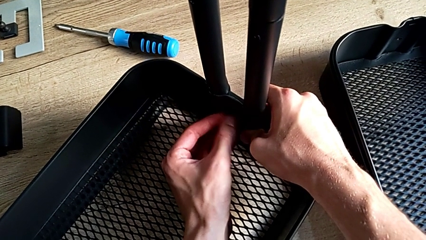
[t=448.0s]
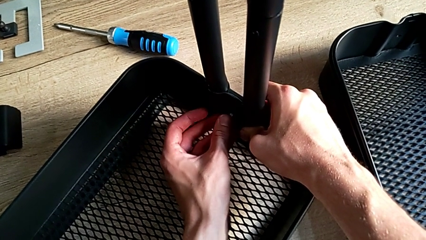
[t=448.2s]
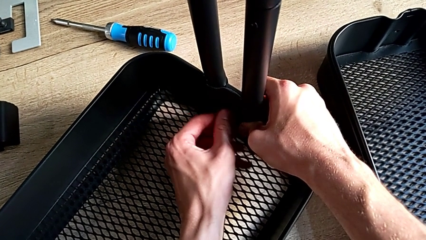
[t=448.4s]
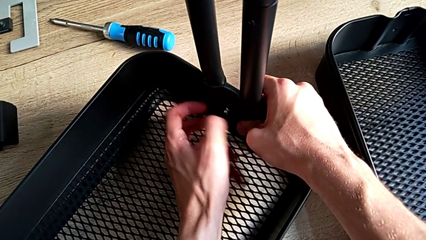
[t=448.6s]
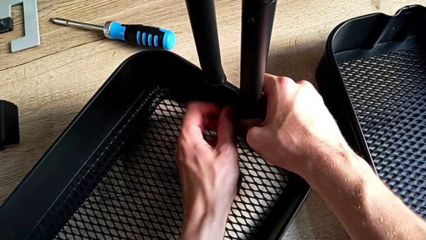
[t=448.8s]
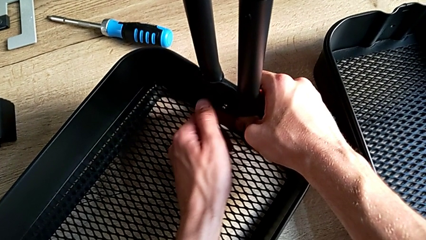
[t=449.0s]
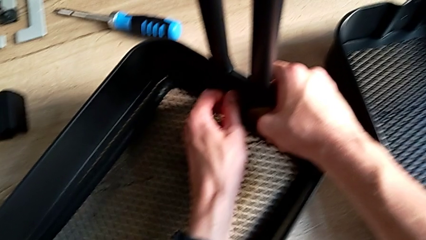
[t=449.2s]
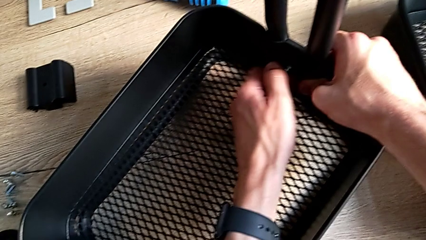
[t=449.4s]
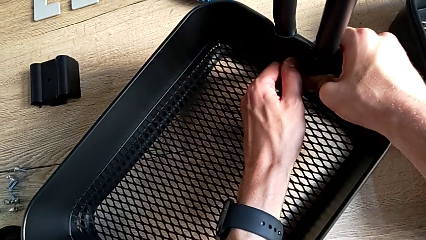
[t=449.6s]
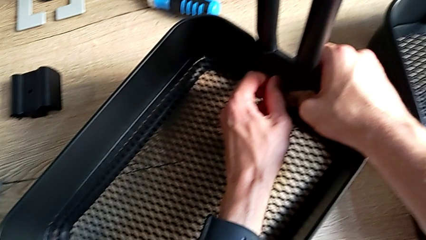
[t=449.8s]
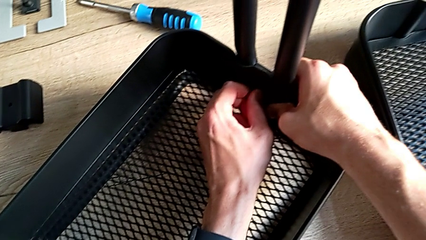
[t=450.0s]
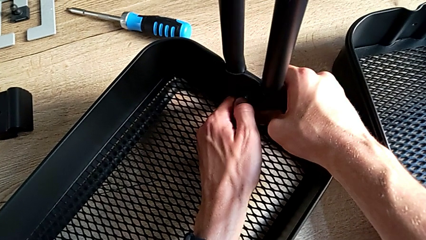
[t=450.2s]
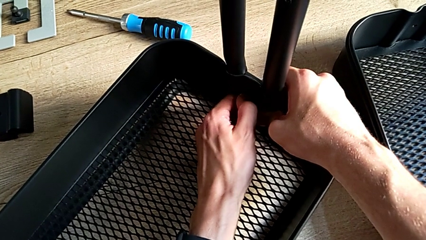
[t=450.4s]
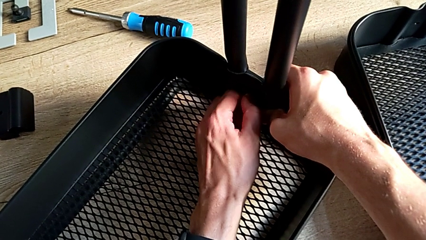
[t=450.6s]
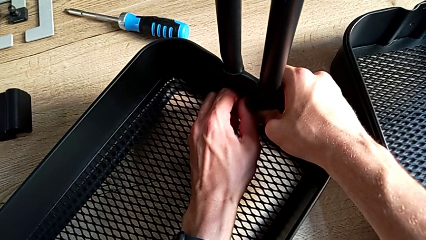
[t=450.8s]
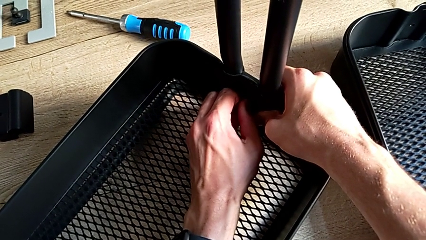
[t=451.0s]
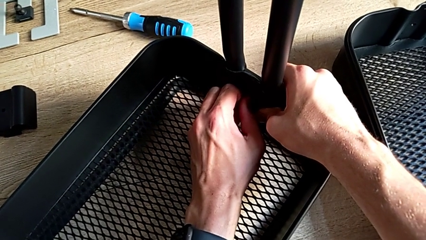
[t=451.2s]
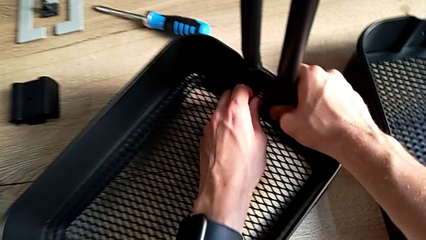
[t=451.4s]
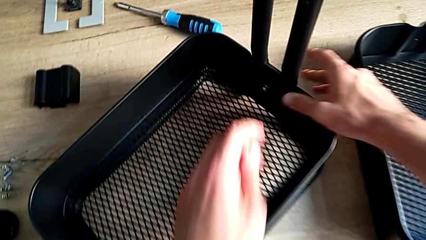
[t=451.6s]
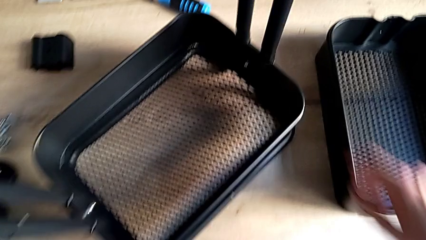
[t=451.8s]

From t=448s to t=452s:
The camera wearer is assembling the bottom tray. They unscrew the second hexagon cap nut.

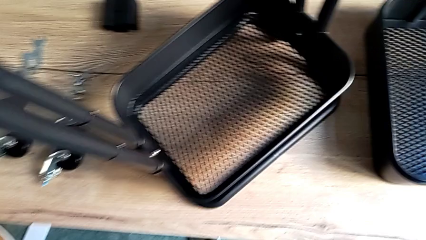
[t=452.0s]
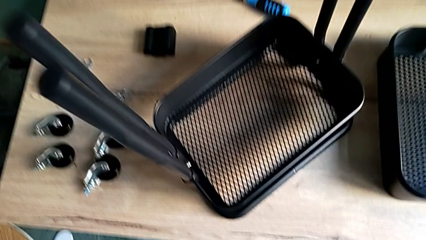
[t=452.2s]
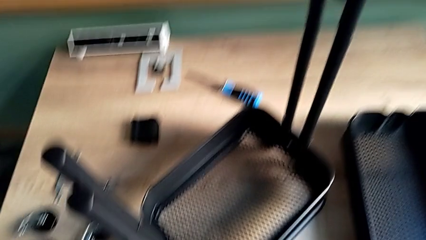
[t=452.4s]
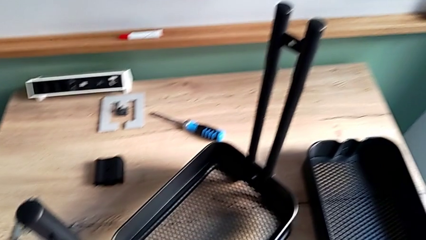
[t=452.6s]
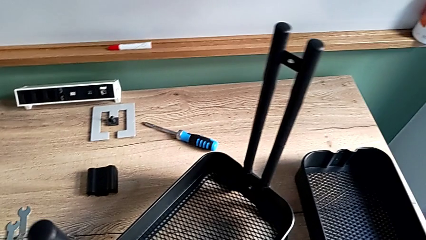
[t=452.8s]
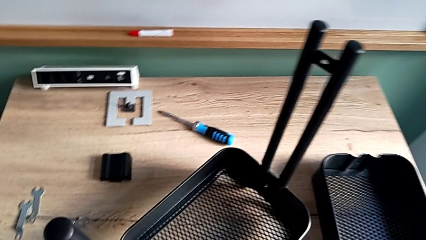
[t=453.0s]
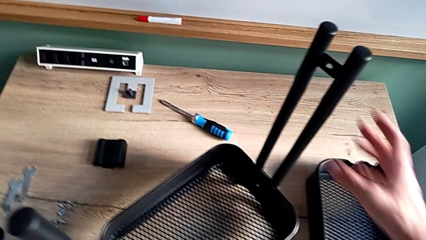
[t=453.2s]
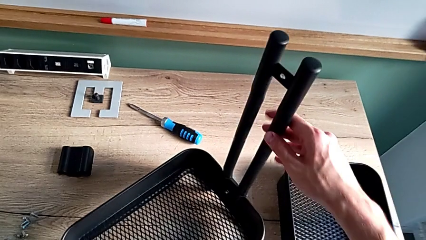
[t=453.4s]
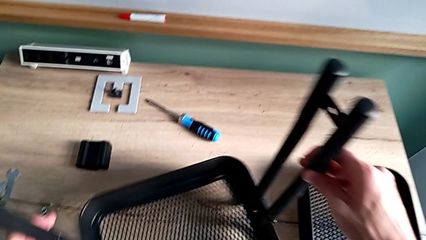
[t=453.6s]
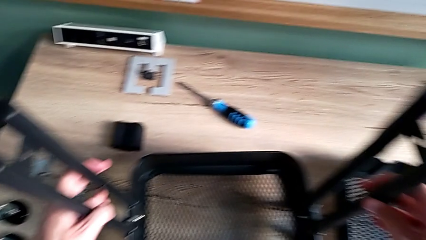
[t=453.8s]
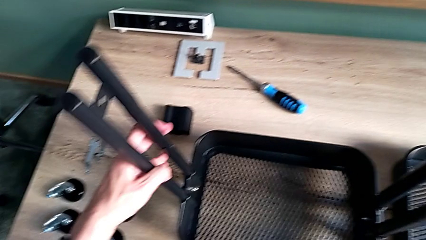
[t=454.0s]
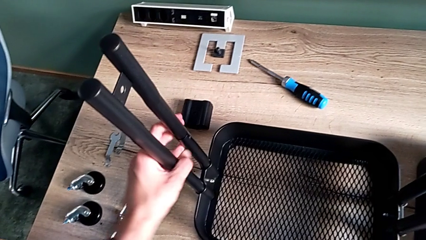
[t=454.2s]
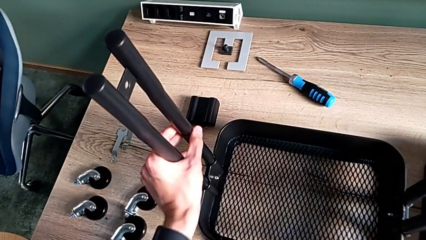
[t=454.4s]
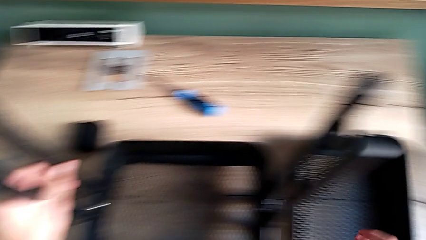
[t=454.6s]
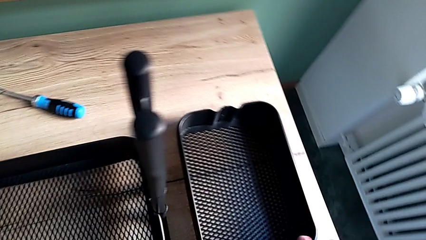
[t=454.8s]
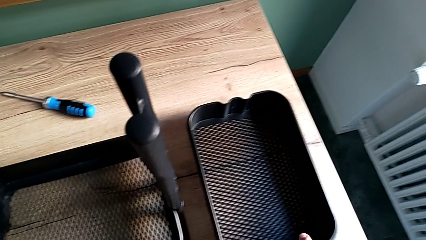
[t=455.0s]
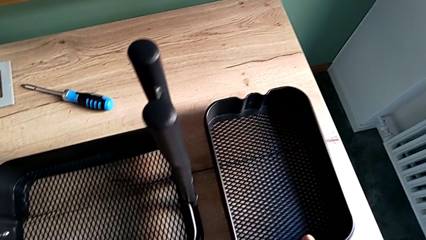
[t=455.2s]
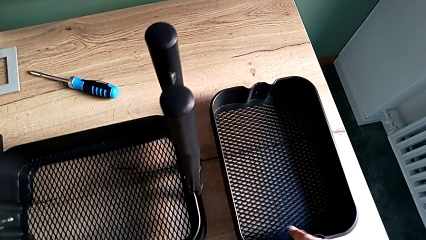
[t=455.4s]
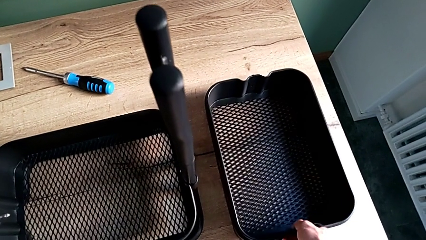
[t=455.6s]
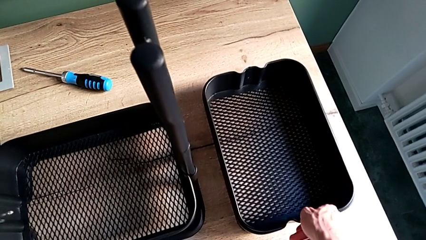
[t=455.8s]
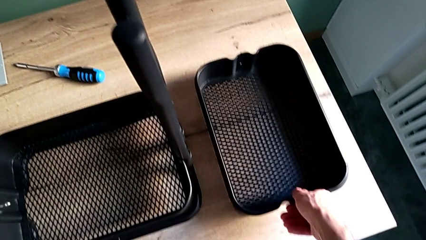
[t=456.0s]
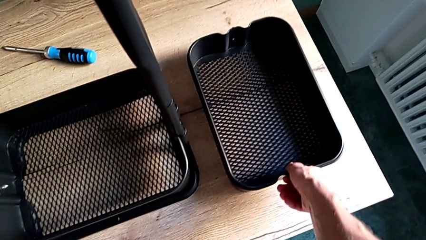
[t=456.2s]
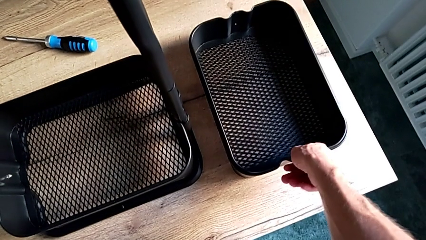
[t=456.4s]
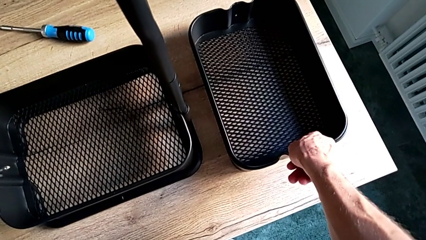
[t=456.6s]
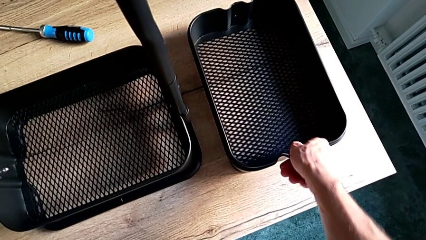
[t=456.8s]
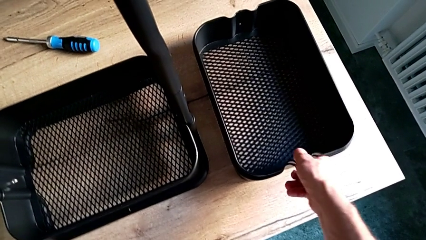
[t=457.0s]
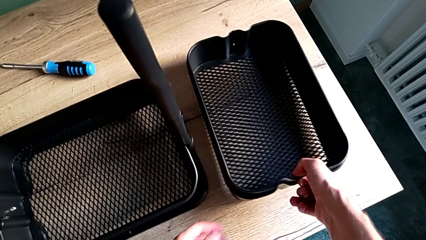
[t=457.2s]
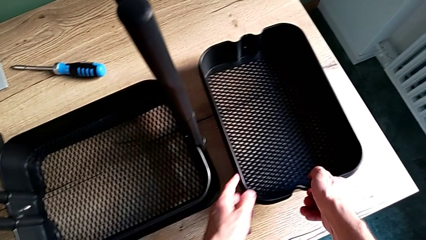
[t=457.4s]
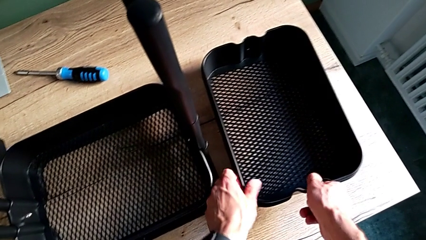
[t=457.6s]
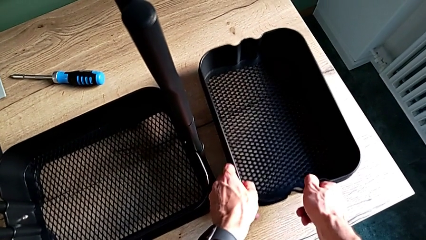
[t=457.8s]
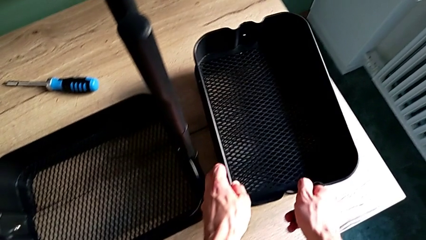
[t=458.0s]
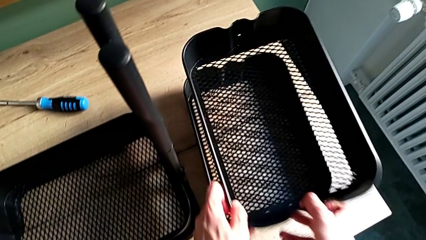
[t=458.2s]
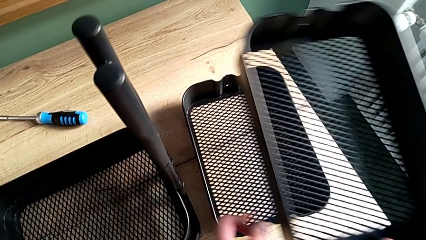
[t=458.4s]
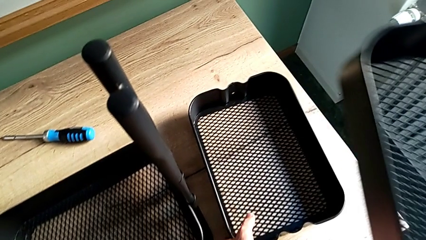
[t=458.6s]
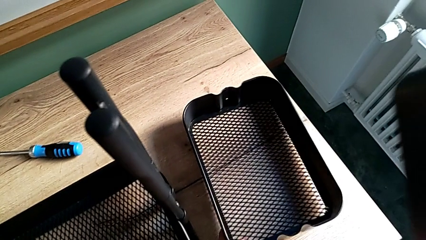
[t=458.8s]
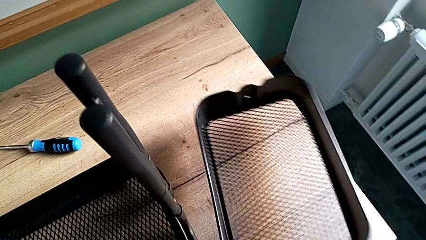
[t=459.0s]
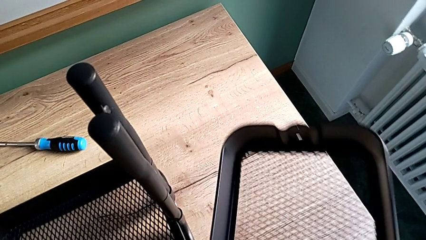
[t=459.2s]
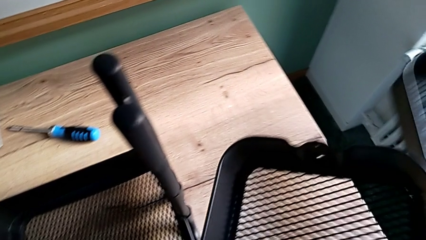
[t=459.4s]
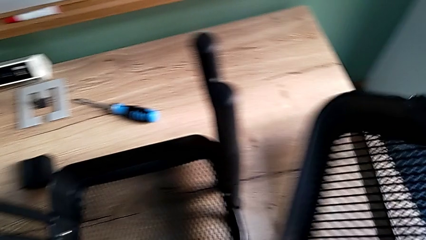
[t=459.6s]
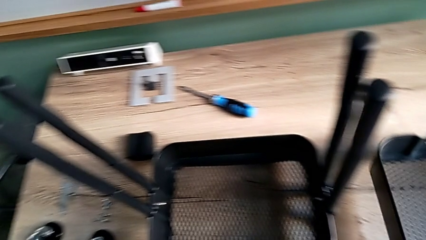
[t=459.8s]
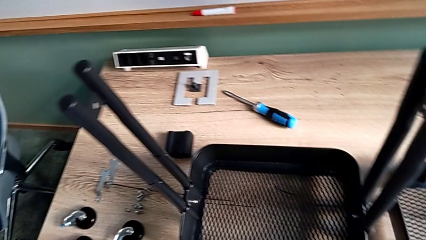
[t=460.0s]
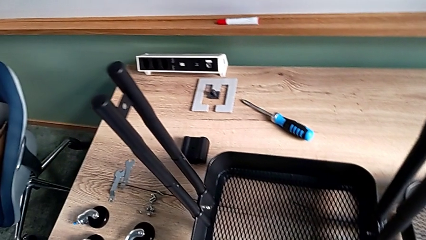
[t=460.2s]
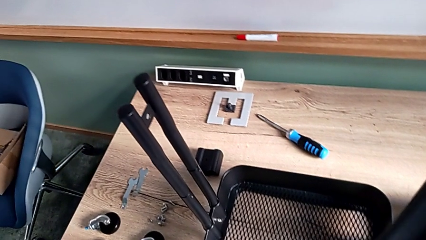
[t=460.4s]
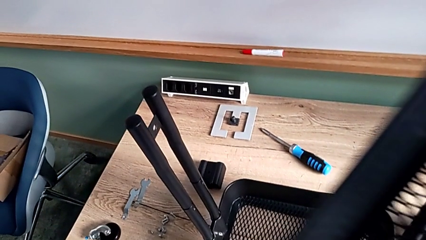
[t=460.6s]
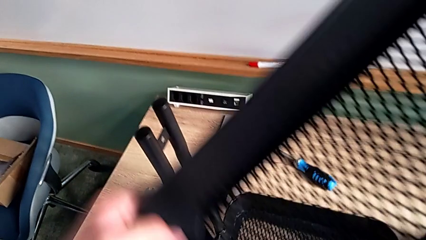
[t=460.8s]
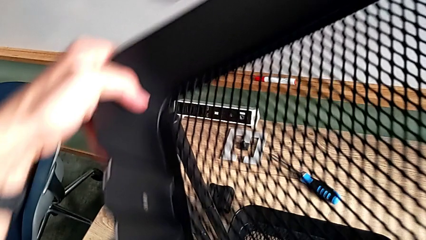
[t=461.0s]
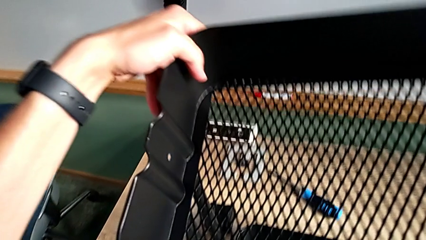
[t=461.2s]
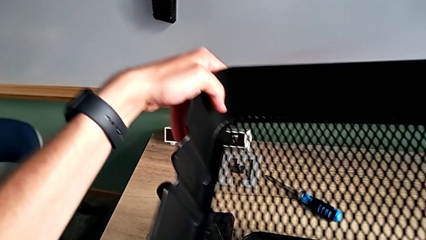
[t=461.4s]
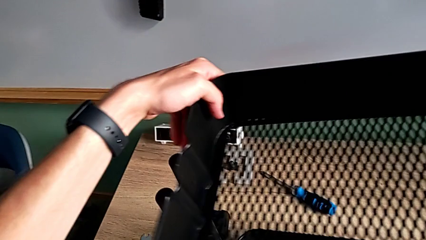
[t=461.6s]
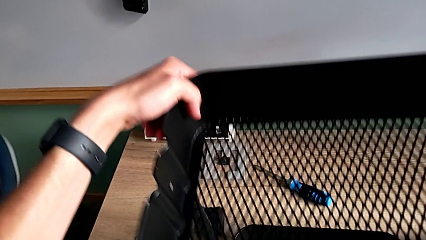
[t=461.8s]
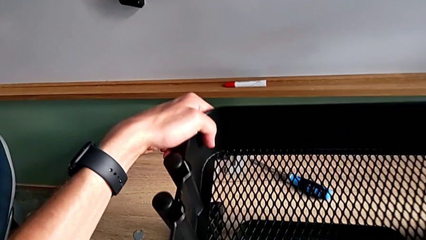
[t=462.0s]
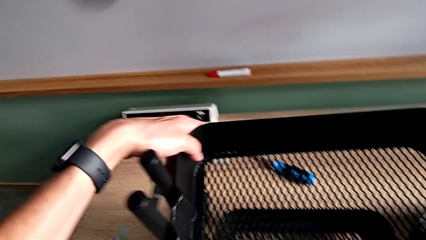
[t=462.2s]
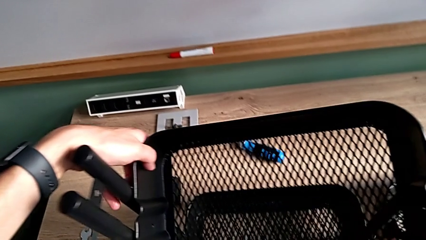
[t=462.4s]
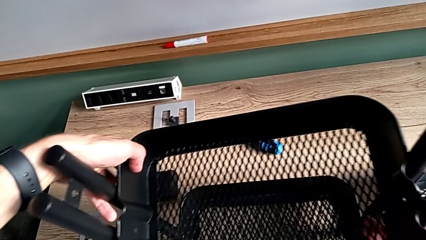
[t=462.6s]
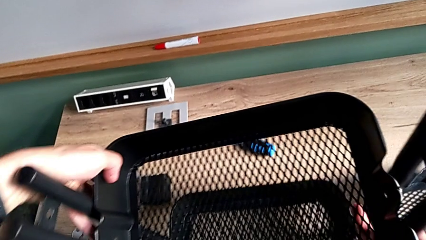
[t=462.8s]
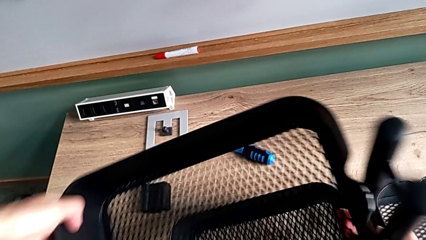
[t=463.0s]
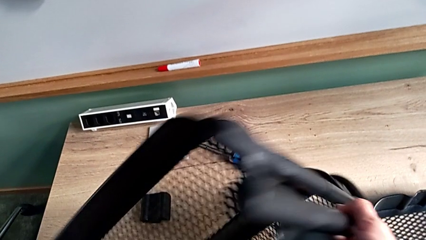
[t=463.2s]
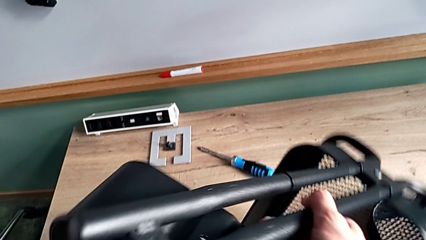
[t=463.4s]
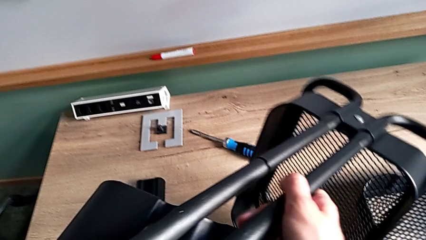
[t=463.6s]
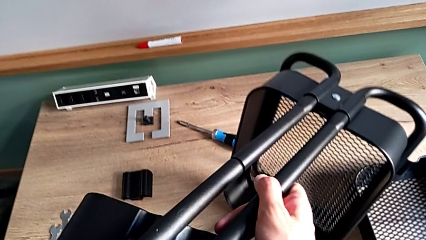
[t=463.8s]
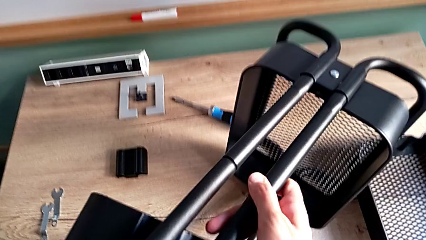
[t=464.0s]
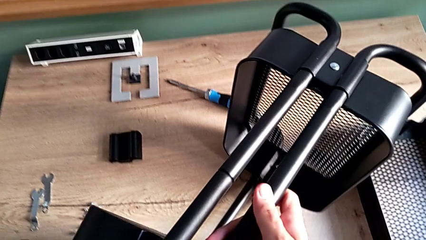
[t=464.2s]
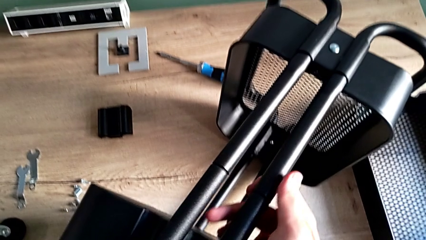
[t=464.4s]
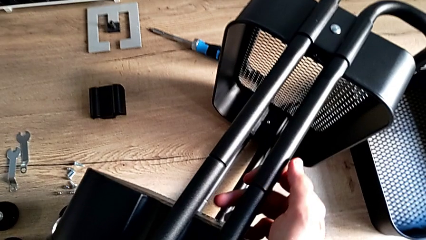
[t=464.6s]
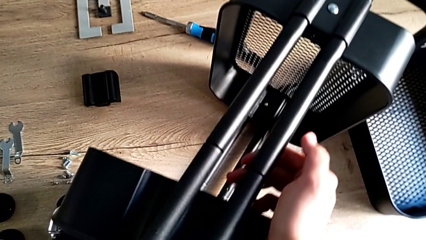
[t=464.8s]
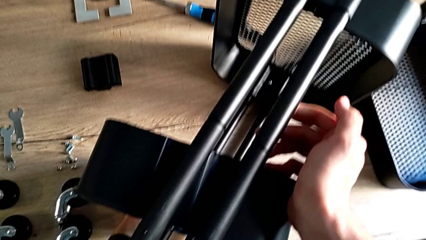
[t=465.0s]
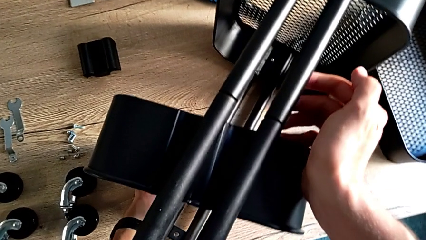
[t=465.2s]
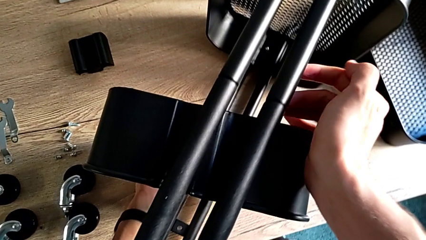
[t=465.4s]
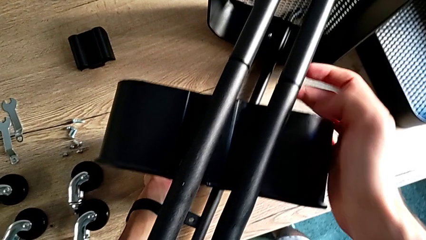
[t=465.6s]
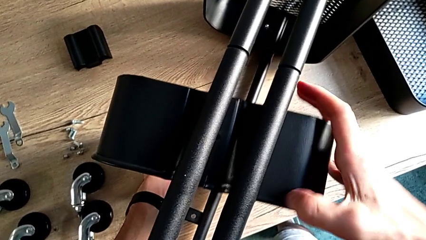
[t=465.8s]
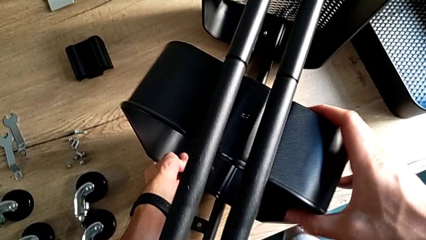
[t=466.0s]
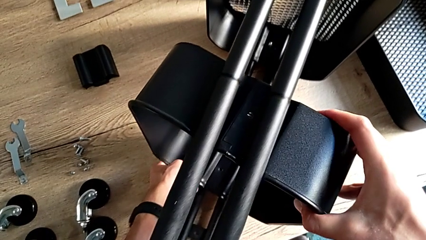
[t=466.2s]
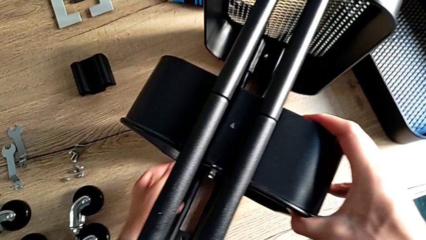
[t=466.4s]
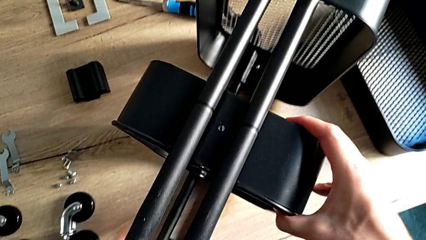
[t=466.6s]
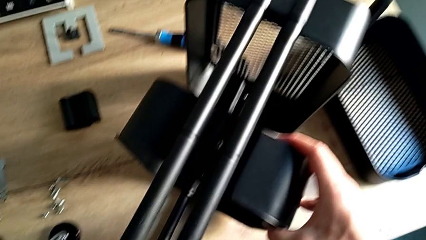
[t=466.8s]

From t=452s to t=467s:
The camera wearer is assembling the middle tray. They approach the utility cart, rotate it, disassemble the little grid tray, grab the middle grid tray, place it, flip the utility cart and begin to align the middle grid tray.
